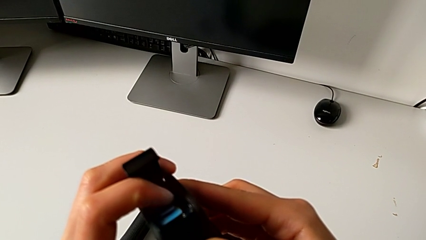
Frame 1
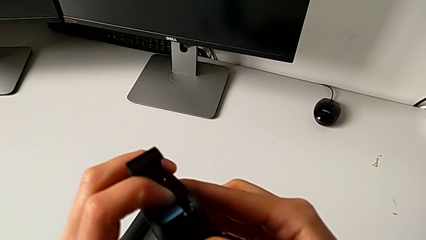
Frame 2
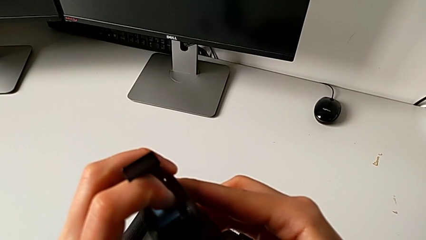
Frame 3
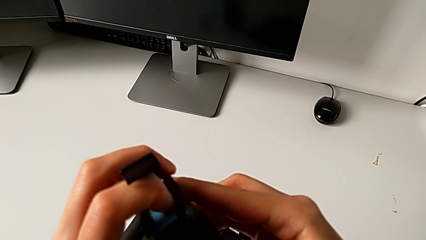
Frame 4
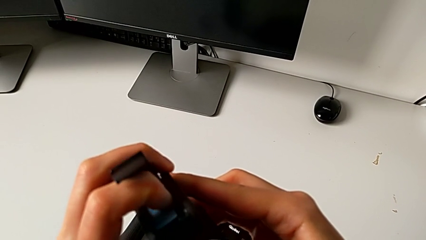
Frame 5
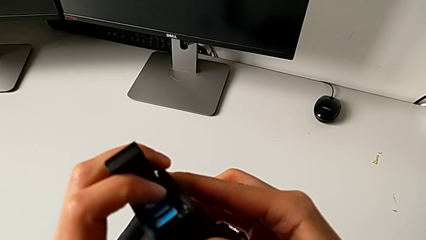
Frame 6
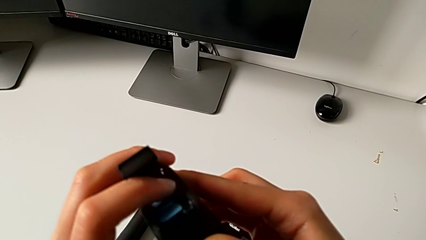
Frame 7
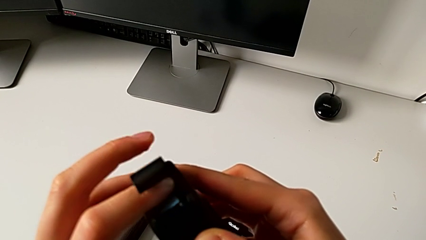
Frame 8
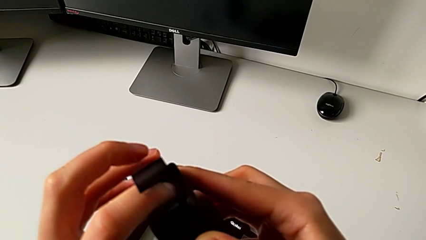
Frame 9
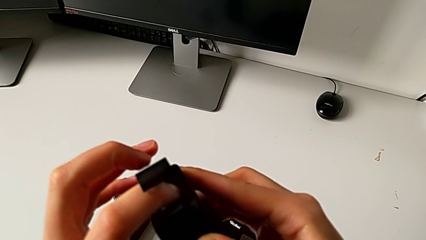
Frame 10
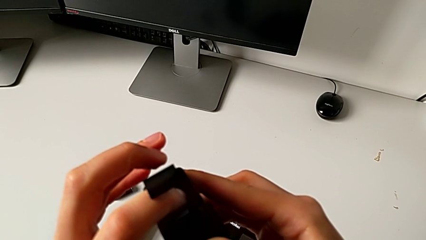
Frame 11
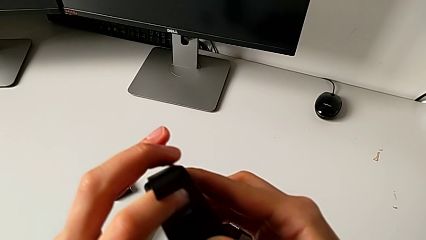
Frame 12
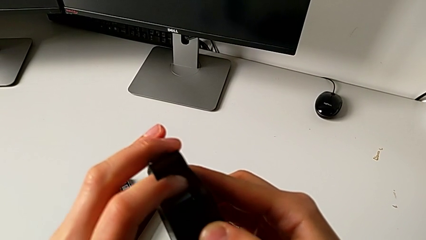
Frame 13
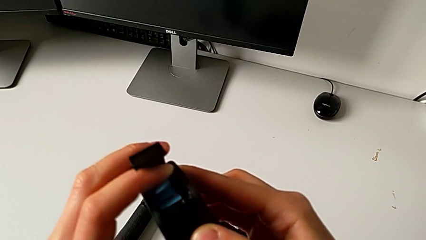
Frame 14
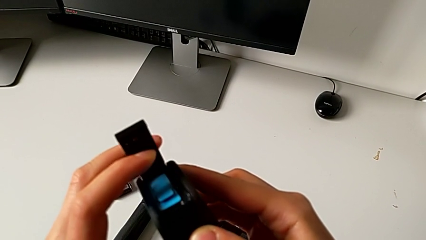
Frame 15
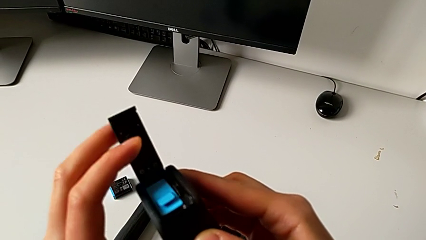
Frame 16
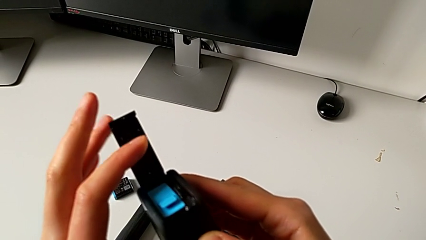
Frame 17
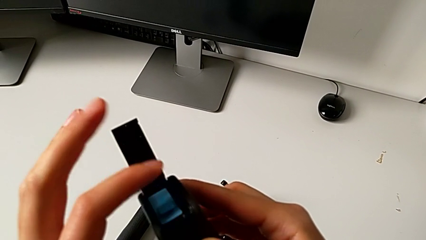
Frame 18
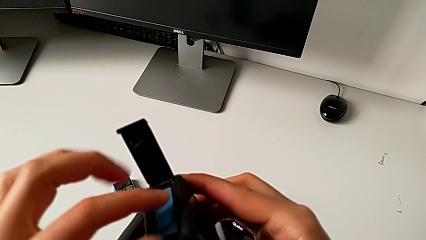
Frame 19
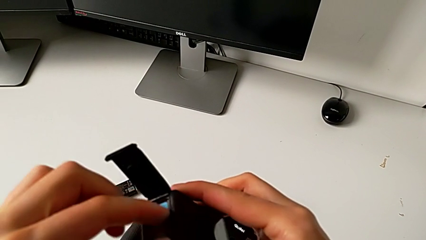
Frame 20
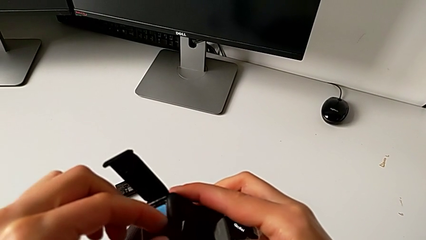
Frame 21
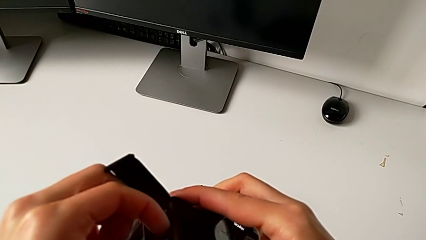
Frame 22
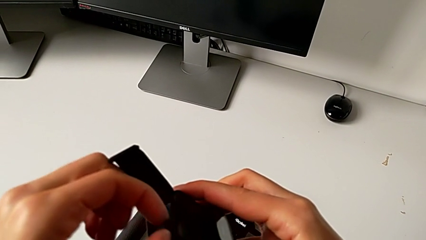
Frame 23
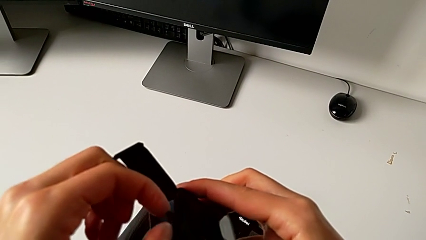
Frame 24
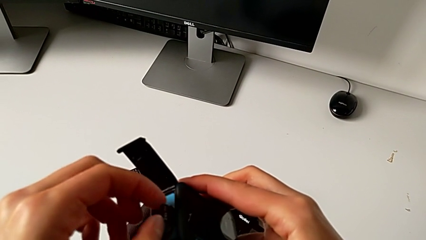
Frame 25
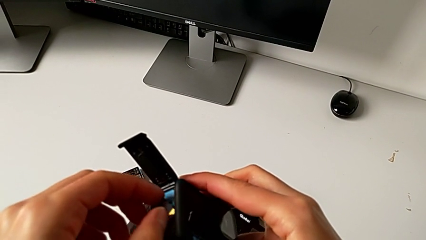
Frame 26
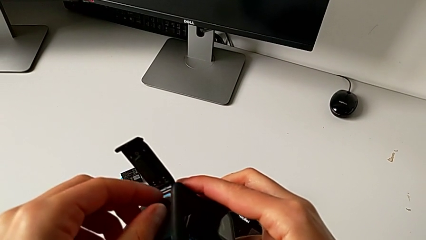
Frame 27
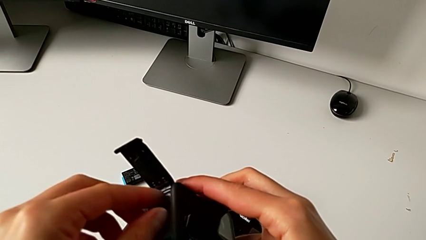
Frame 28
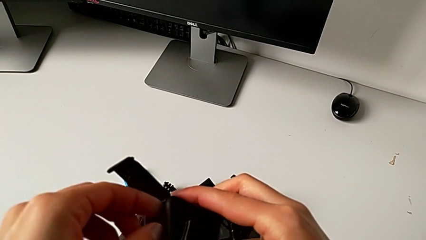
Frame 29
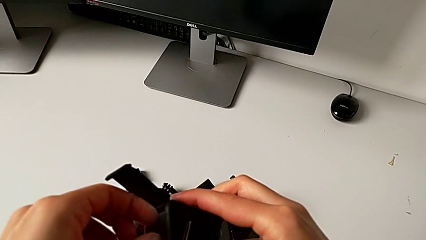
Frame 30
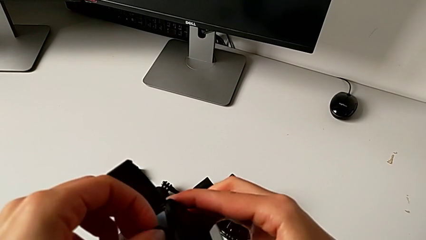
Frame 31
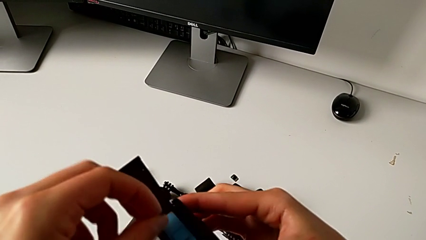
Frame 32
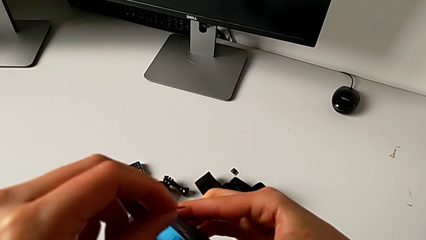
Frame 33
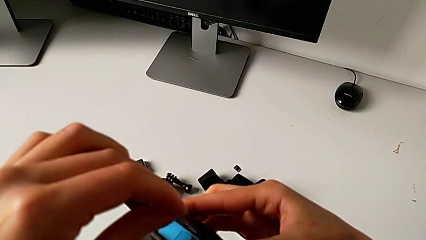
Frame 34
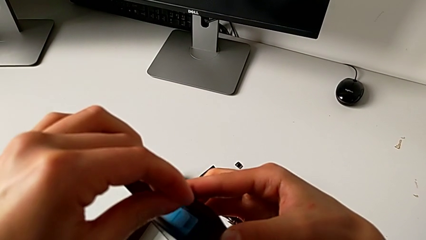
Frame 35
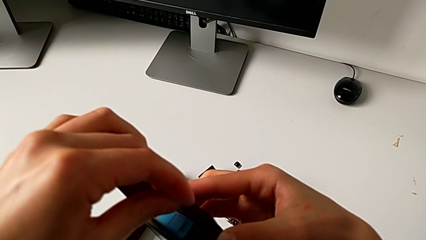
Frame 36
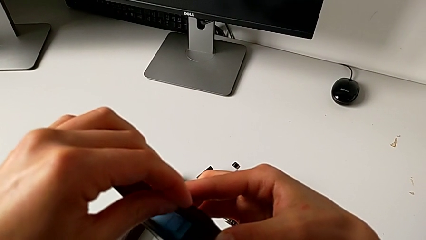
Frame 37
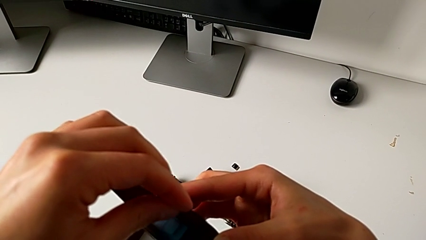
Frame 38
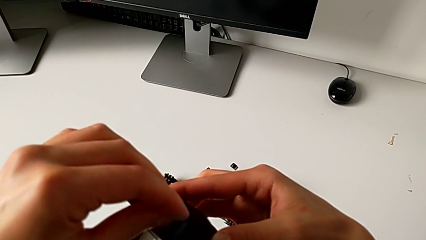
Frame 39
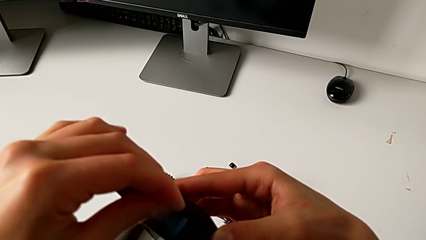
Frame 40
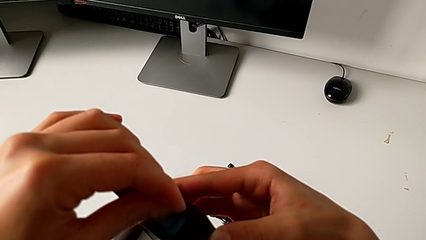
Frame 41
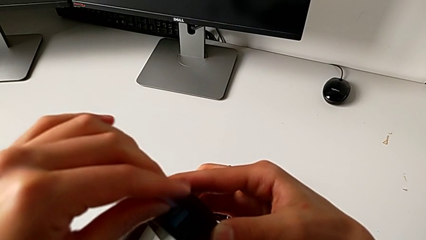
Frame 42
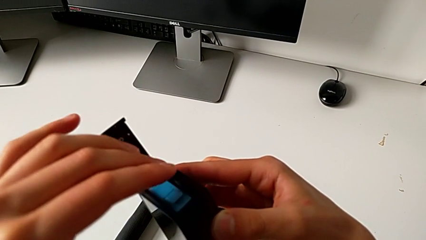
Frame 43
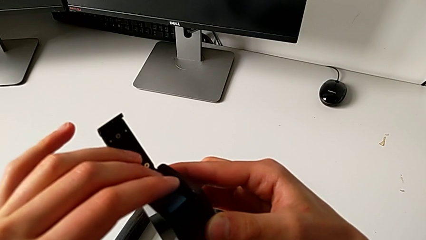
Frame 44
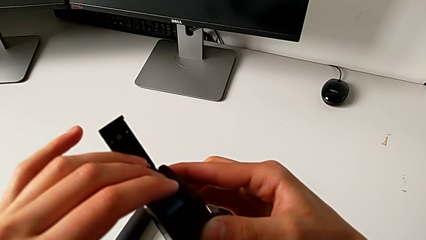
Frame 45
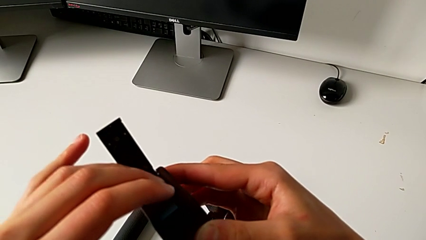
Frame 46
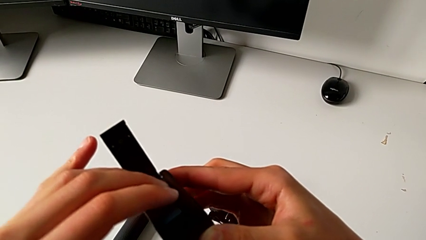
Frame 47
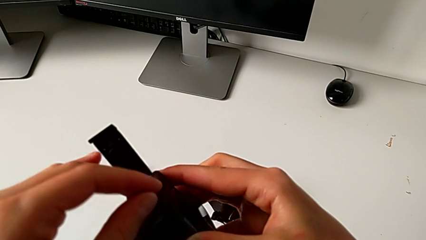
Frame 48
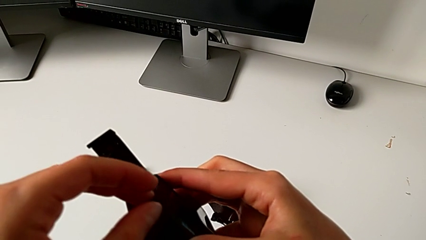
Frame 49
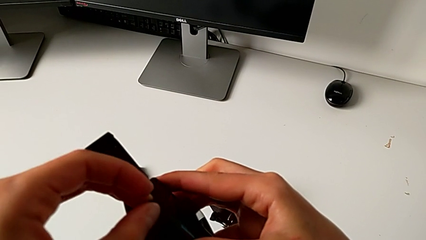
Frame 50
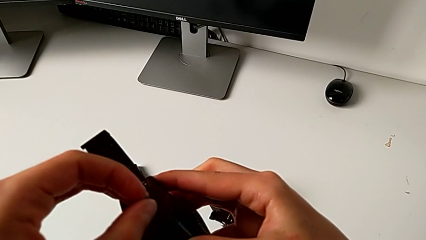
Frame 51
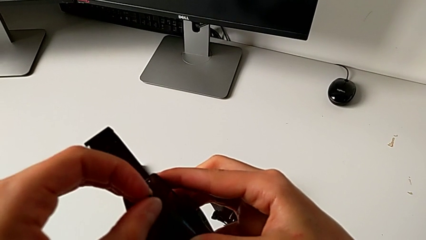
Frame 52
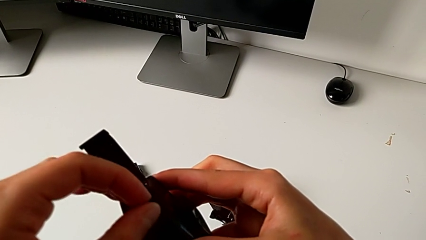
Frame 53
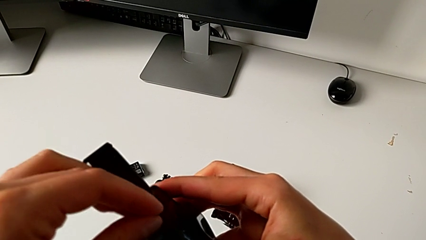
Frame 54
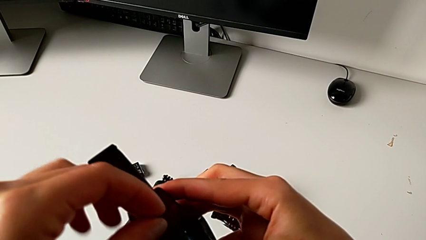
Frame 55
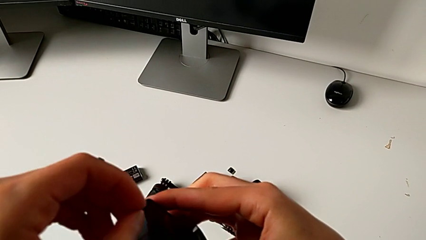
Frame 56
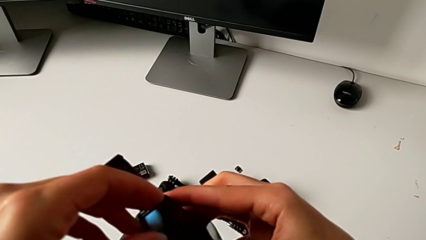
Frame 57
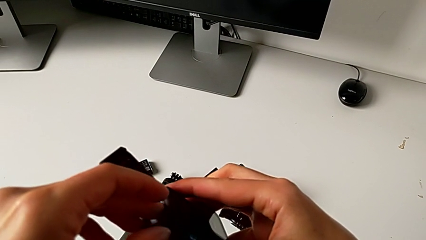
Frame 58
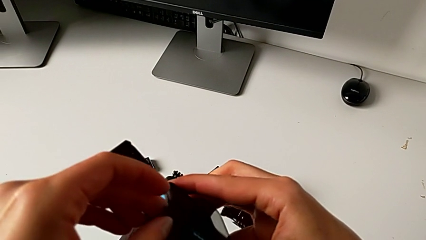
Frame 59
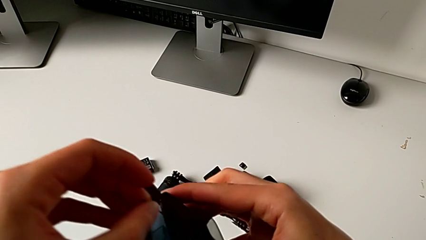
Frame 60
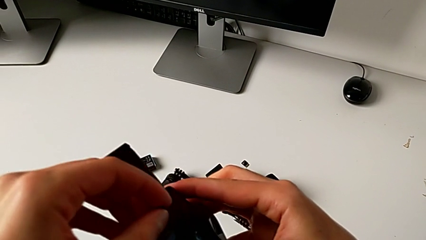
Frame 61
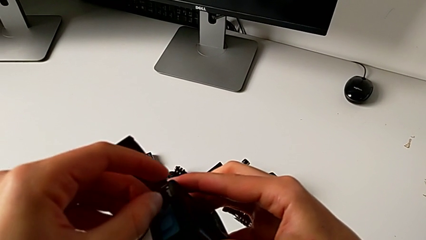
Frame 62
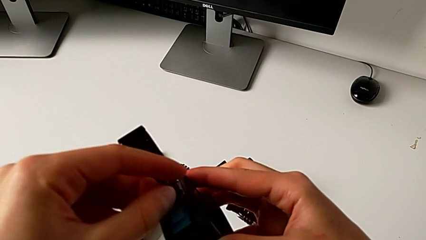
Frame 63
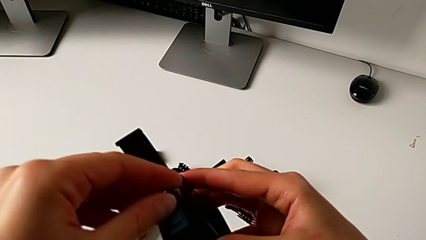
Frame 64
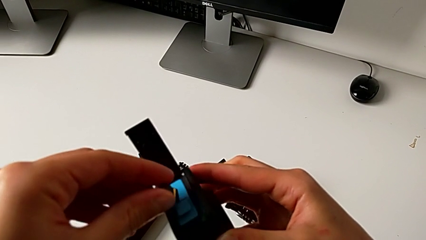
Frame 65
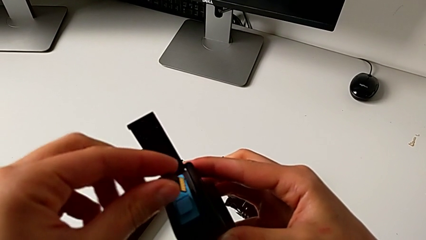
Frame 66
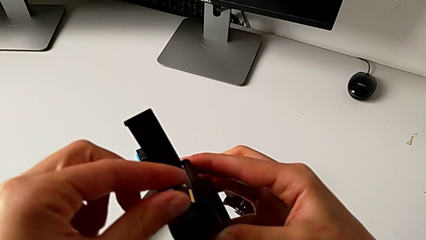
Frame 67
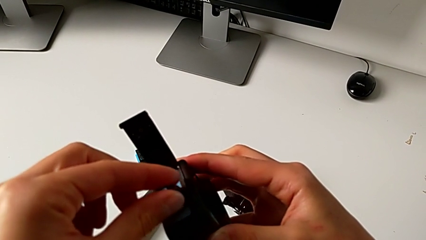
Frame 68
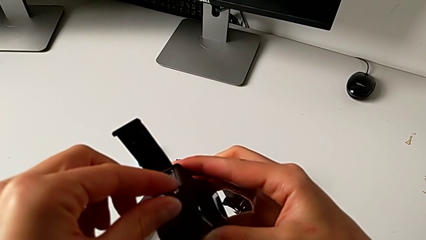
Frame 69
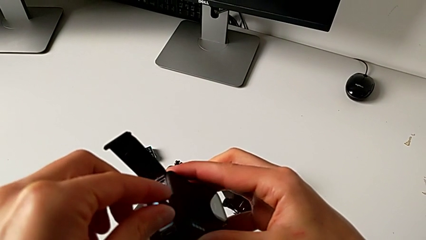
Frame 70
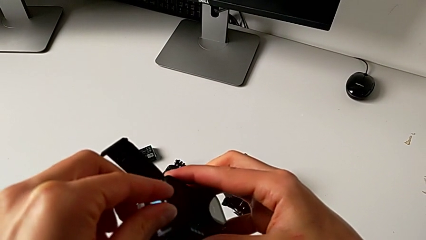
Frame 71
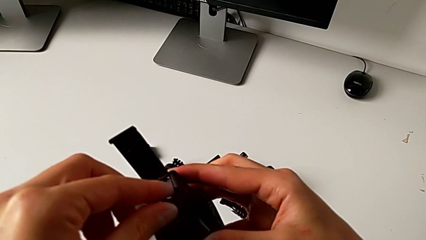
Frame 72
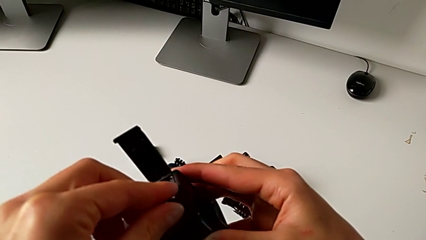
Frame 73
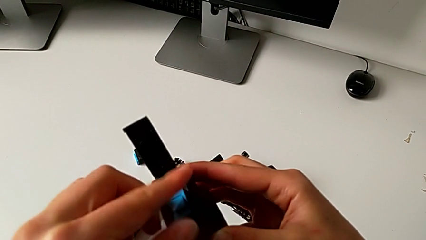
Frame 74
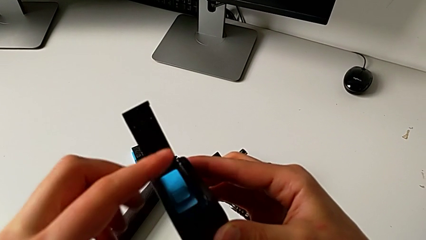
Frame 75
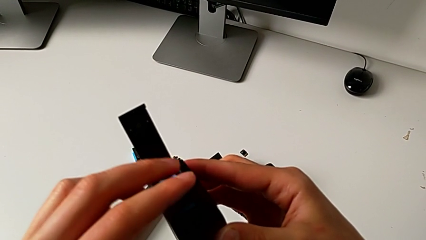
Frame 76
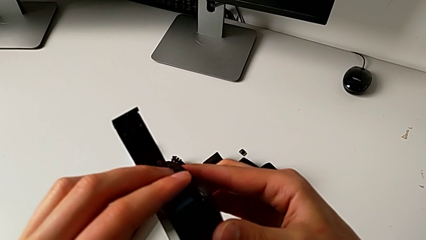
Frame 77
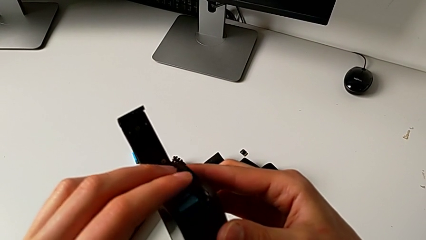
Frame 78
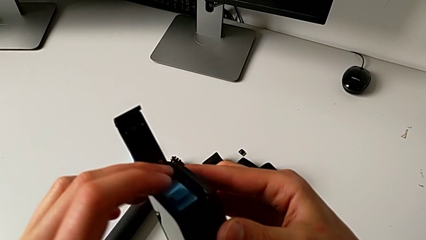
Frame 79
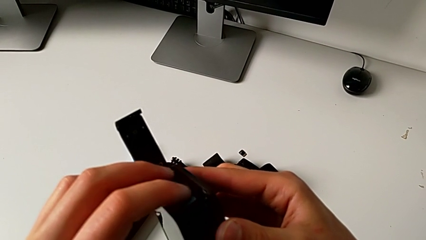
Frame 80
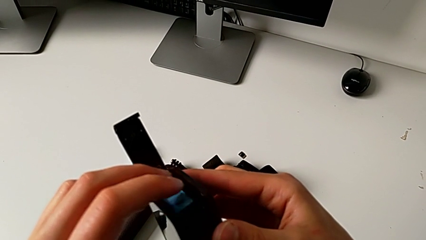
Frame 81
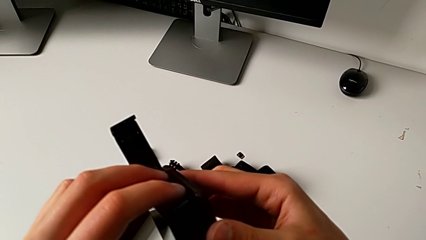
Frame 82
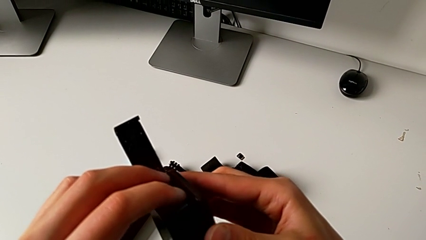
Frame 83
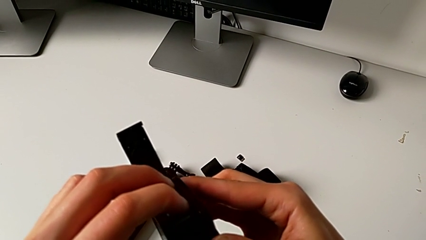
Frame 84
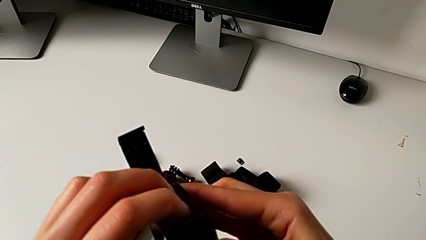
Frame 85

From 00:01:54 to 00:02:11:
The camera wearer is changing the SD card. They push the new SD card, withdraw it and insert it.
